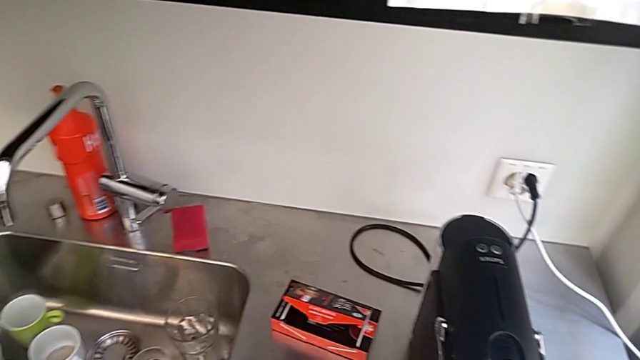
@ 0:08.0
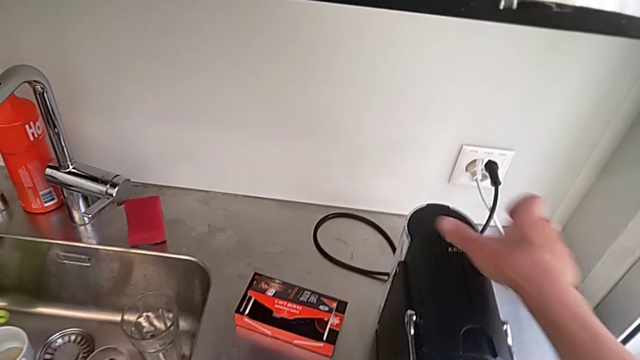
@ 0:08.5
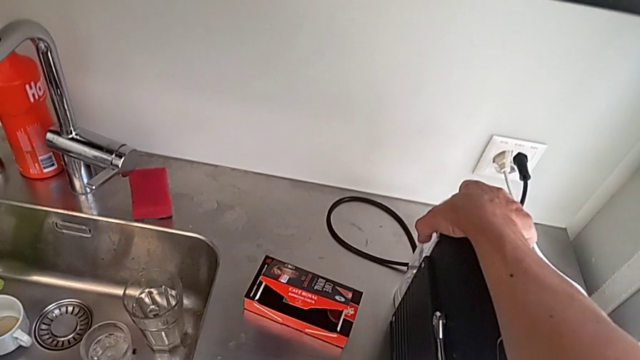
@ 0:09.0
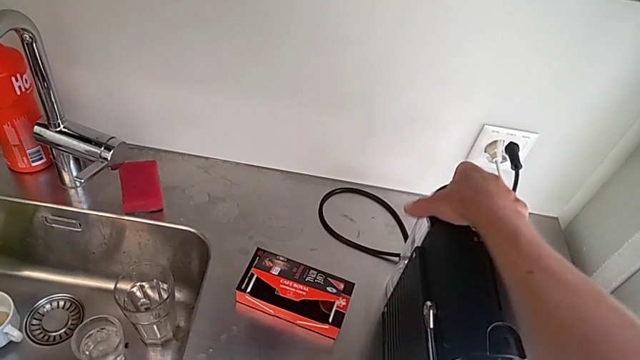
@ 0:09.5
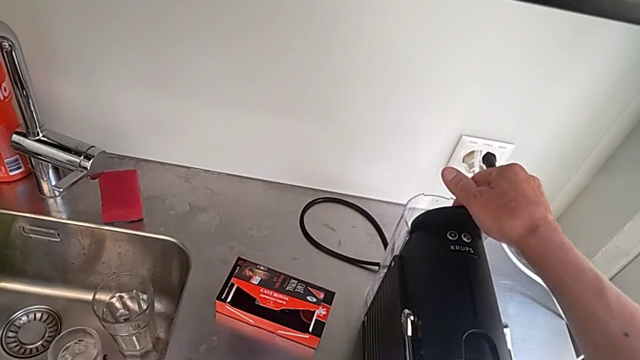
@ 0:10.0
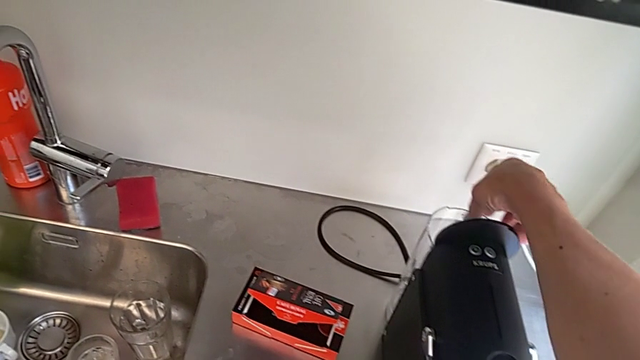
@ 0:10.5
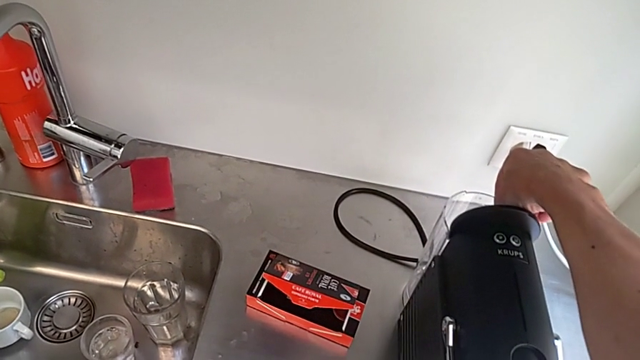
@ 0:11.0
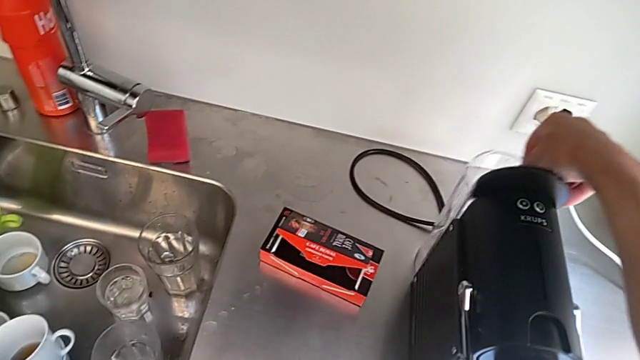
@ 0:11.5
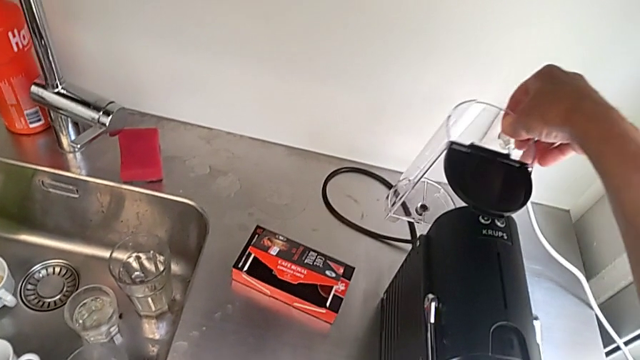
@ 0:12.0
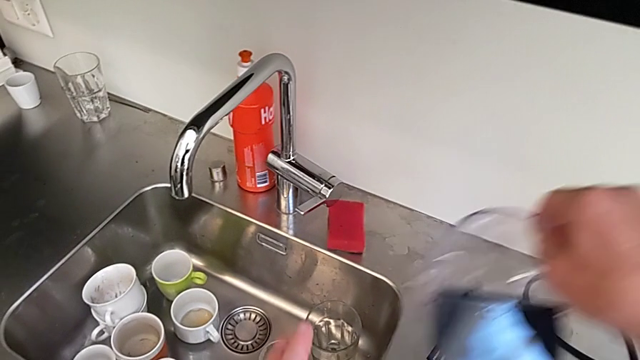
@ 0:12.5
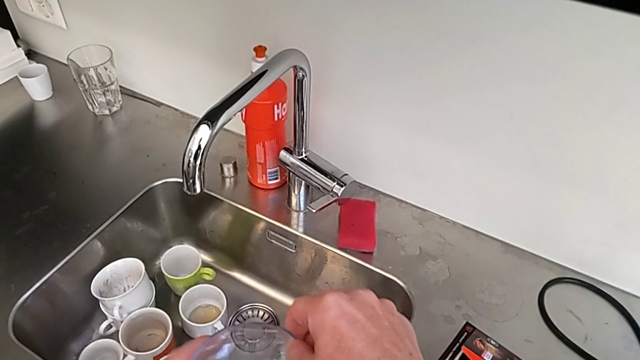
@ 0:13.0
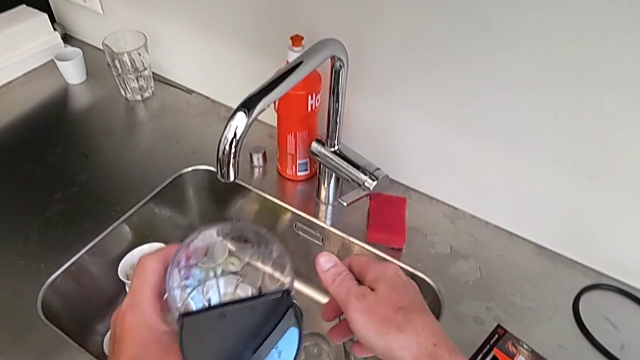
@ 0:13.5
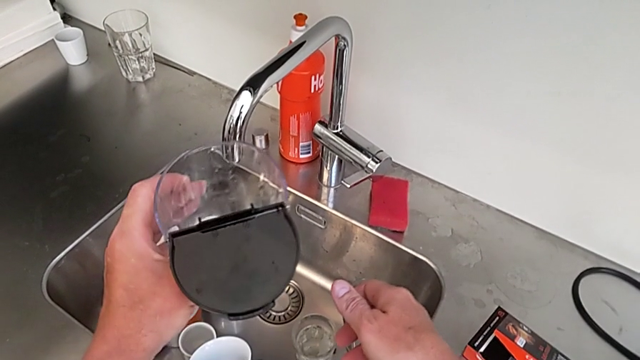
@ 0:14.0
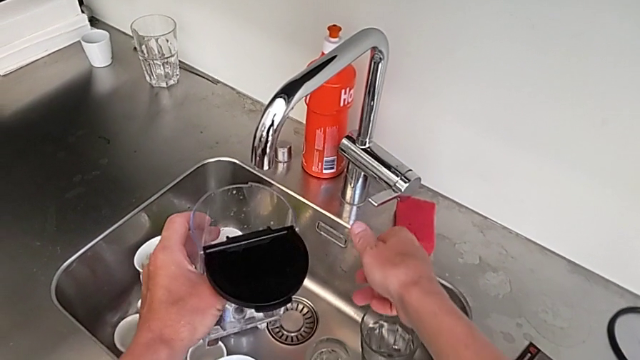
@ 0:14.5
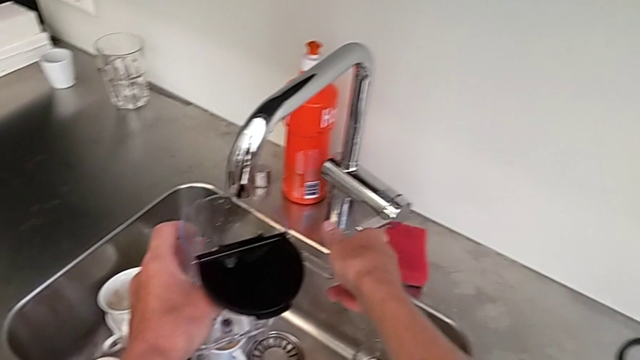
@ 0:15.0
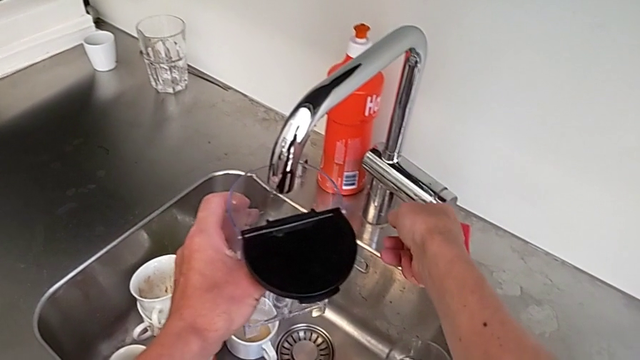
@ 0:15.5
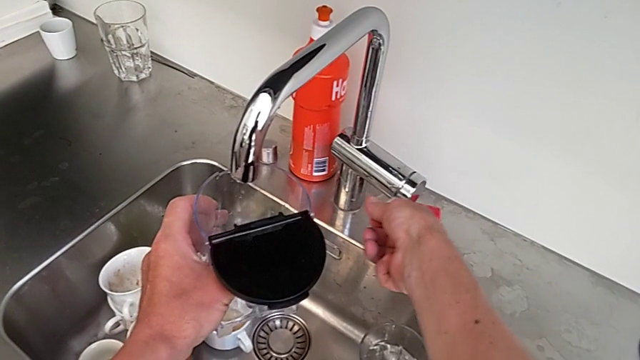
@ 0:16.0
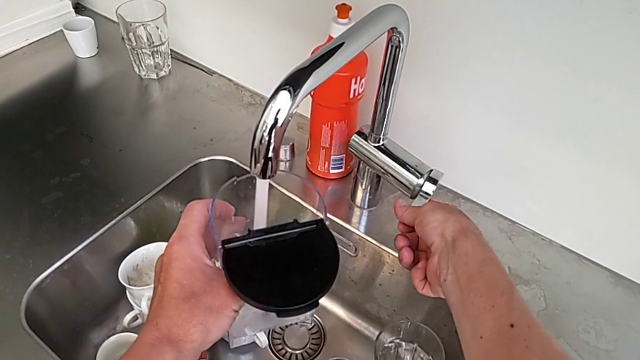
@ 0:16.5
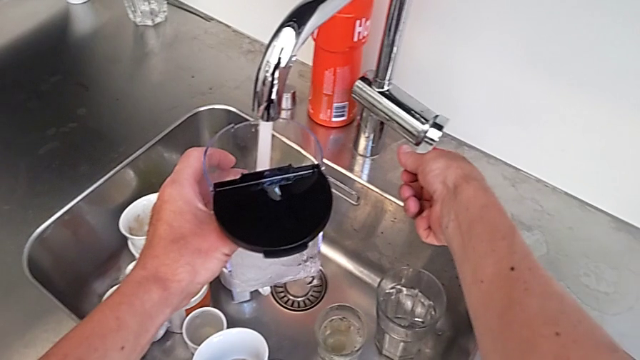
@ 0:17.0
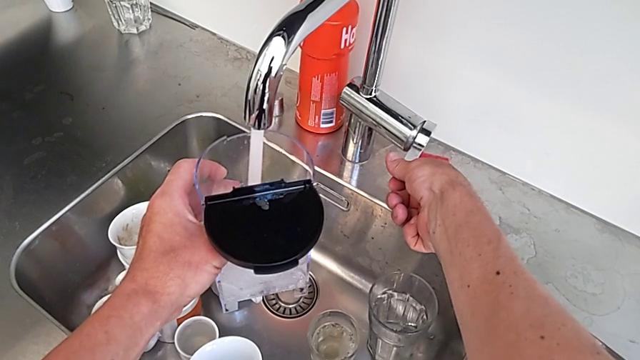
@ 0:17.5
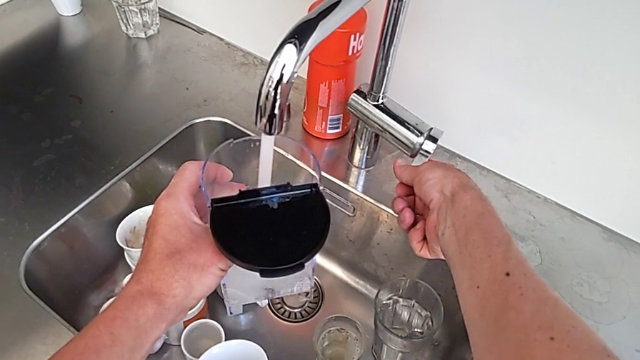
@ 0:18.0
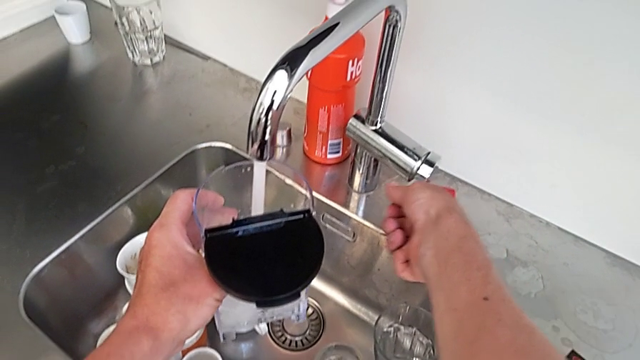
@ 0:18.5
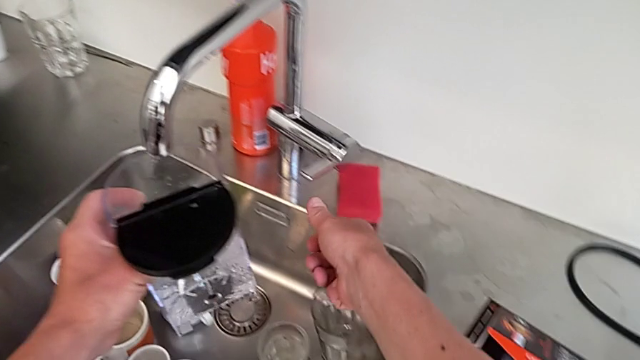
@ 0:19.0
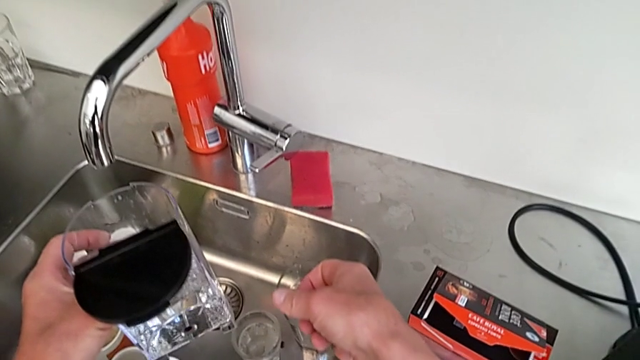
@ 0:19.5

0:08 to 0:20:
The camera wearer is adding water. They approach the water container, open it and lift it, all with the right hand, hold it with the left hand, open the faucet with the right hand, load the water container with the left hand and close the faucet with the right hand.

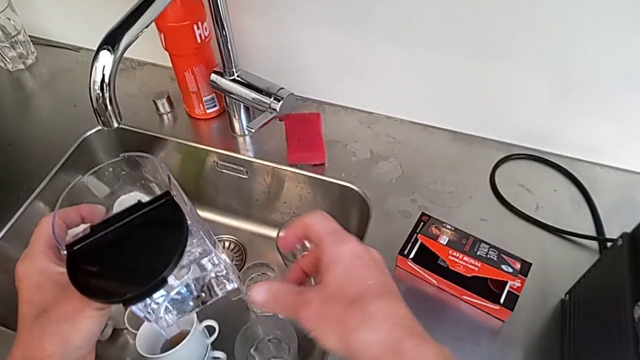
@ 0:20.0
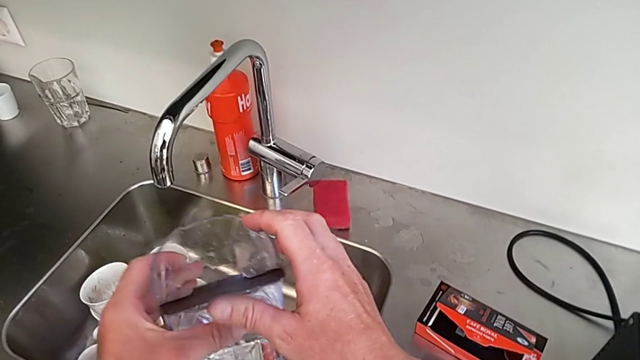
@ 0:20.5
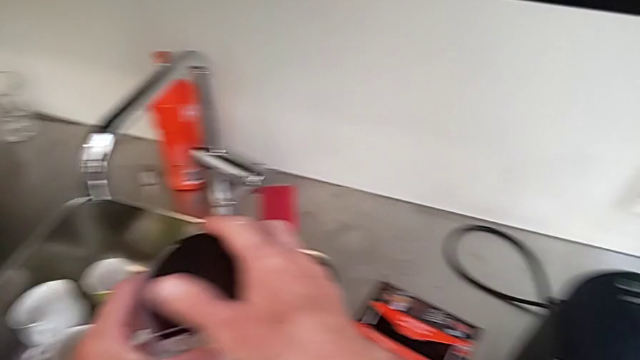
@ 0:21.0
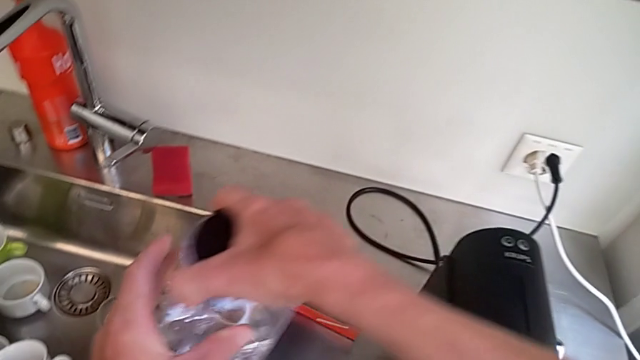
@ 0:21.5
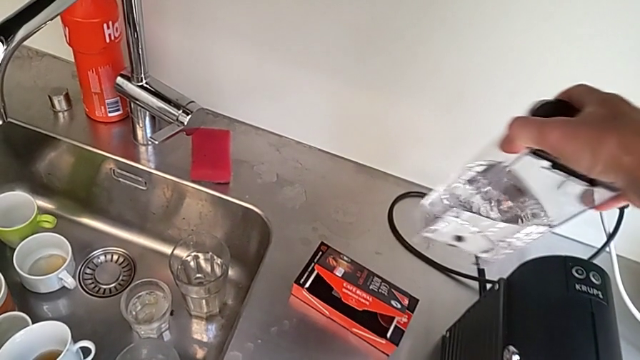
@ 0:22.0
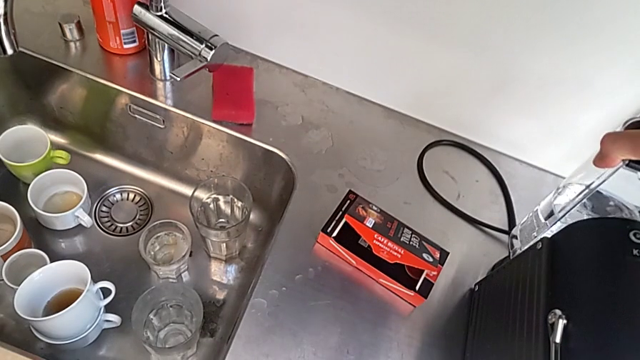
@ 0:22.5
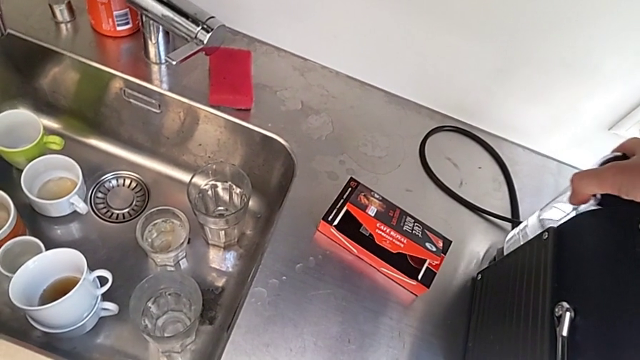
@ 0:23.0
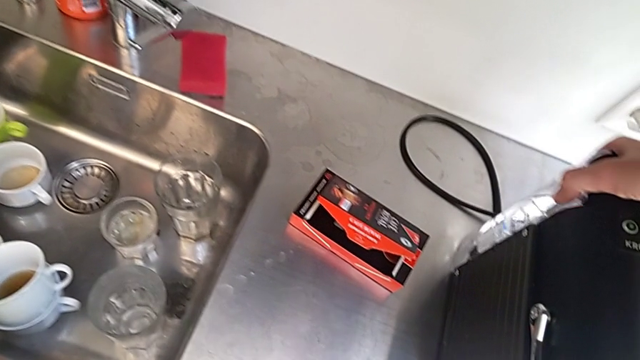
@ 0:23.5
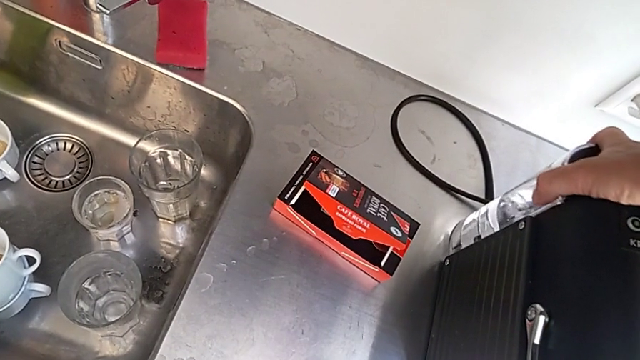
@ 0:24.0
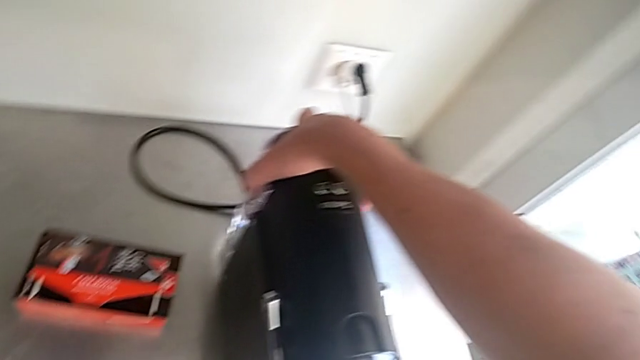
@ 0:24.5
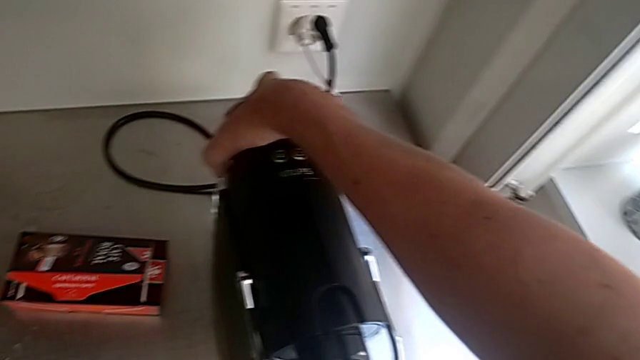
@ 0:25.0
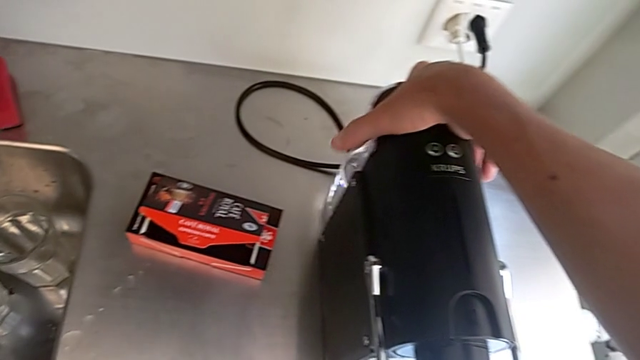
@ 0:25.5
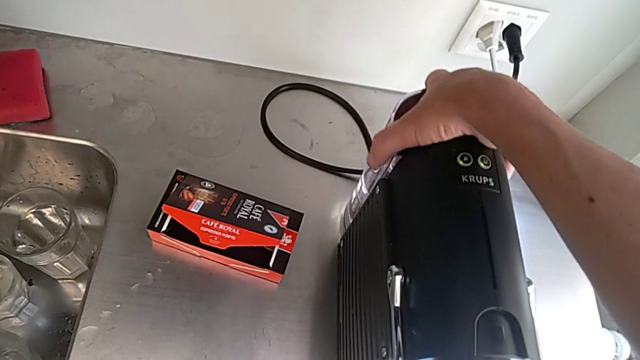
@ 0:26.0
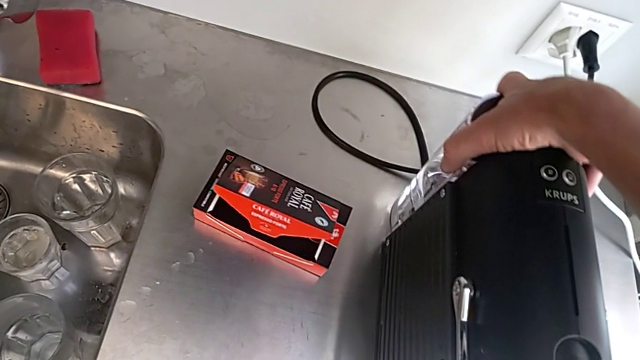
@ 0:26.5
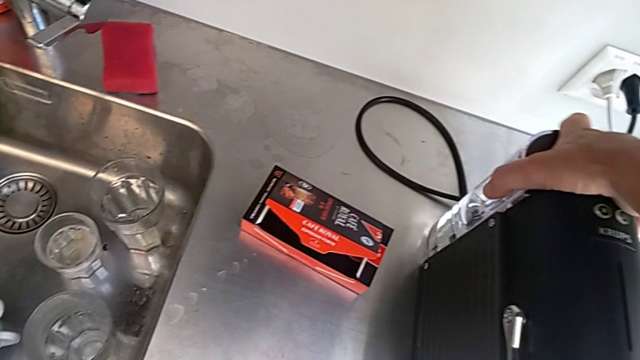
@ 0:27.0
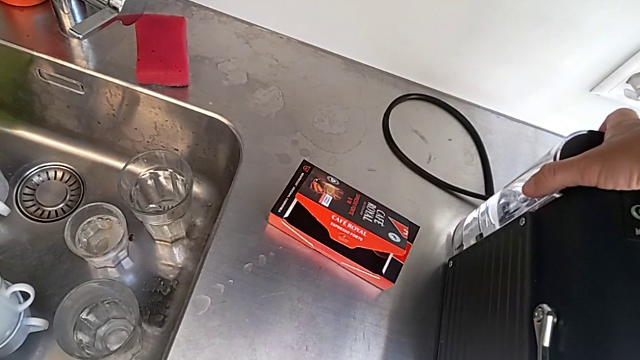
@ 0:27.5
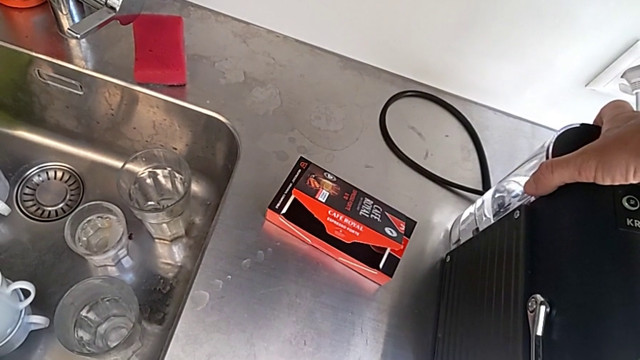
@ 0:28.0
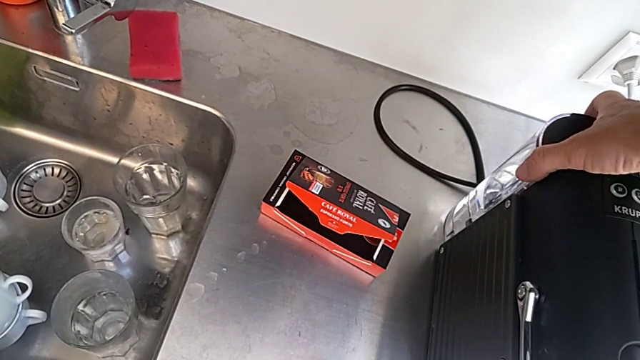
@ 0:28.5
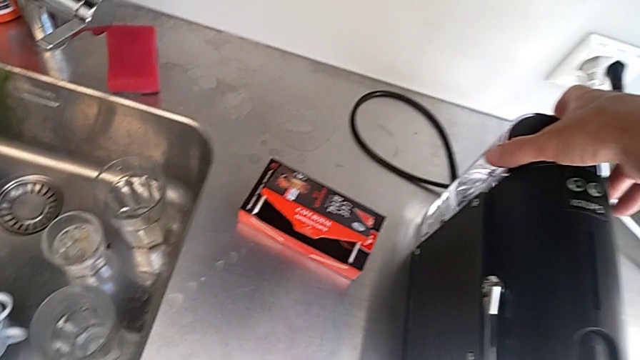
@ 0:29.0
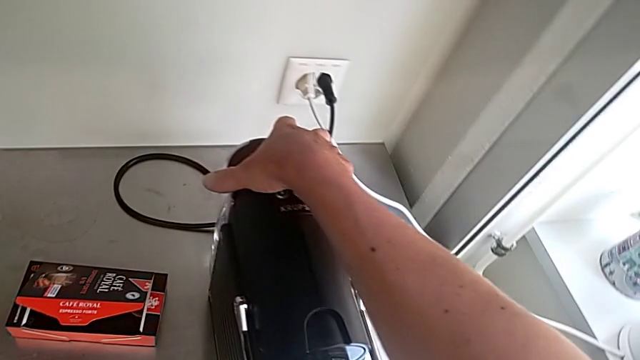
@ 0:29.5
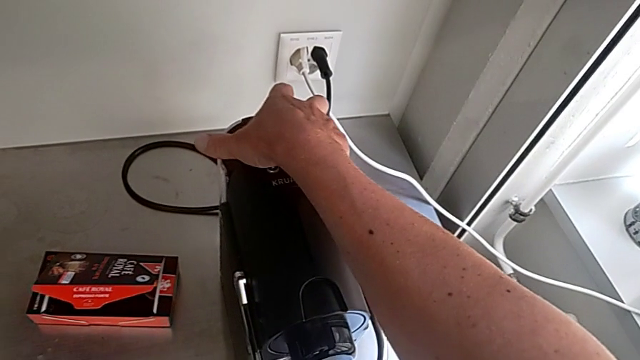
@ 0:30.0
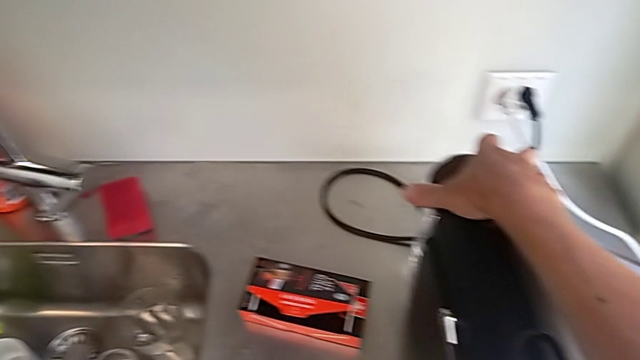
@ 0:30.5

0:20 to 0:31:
The camera wearer is adding water. They close the water container, insert it, grab it and hold it, all with the right hand.
